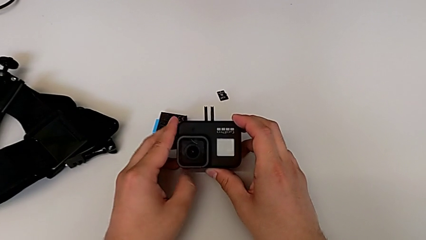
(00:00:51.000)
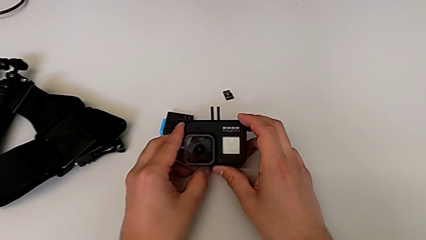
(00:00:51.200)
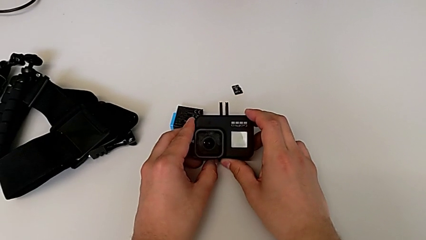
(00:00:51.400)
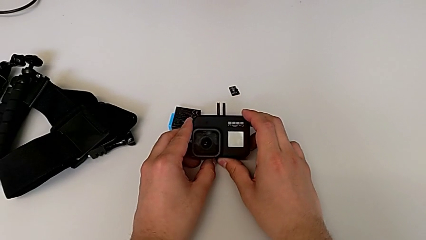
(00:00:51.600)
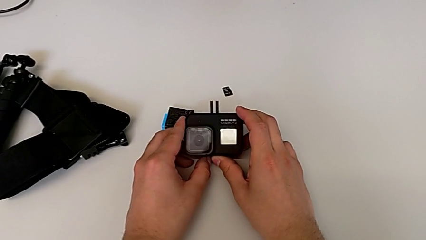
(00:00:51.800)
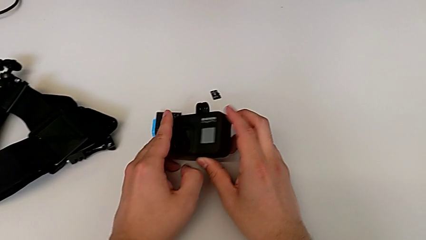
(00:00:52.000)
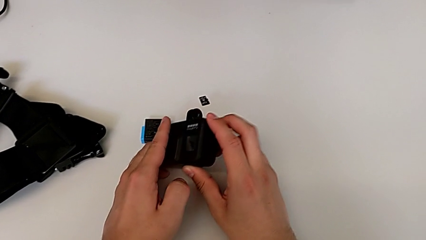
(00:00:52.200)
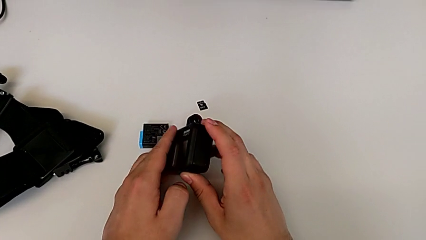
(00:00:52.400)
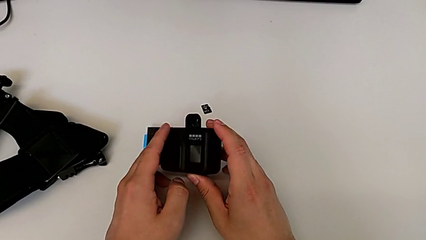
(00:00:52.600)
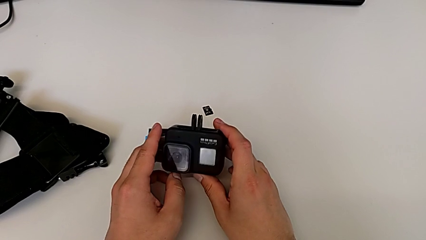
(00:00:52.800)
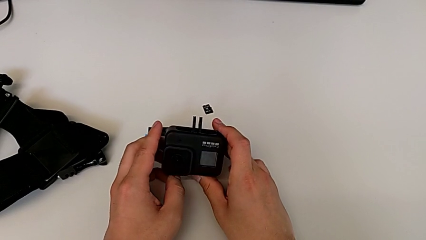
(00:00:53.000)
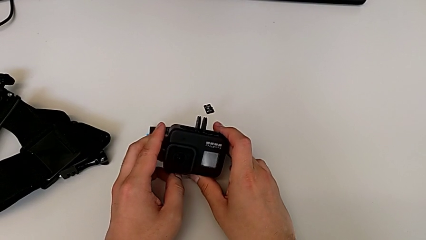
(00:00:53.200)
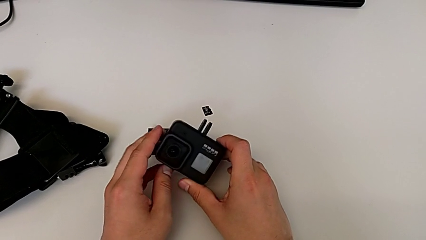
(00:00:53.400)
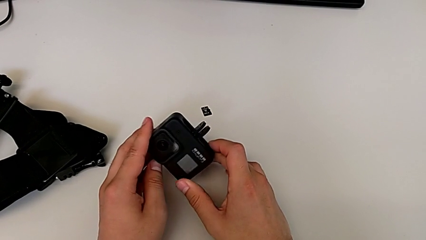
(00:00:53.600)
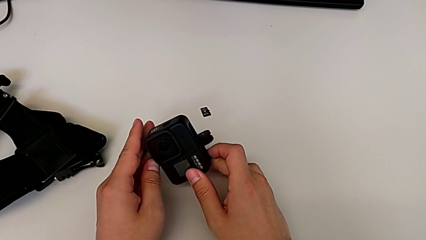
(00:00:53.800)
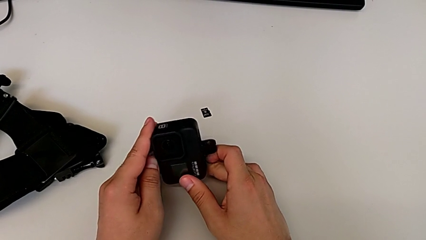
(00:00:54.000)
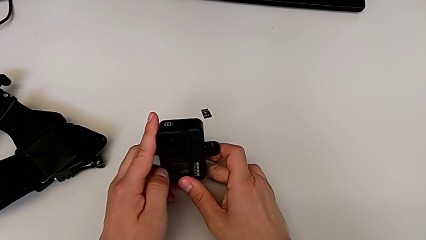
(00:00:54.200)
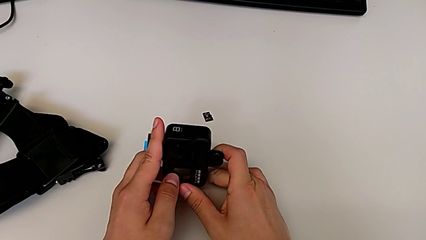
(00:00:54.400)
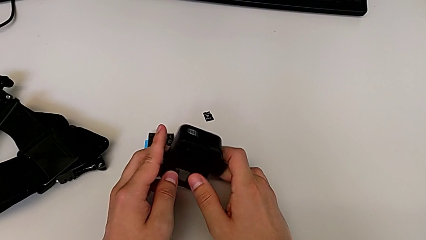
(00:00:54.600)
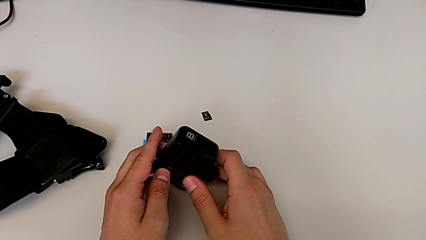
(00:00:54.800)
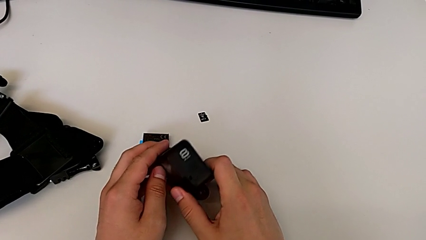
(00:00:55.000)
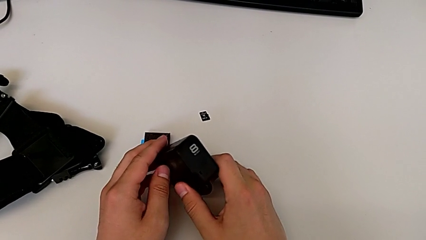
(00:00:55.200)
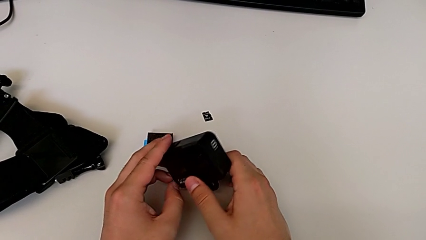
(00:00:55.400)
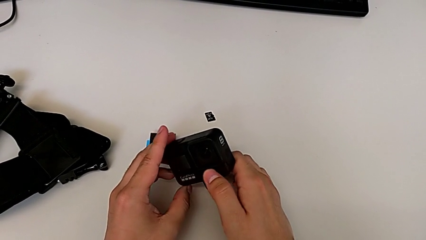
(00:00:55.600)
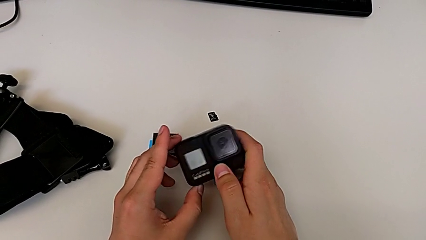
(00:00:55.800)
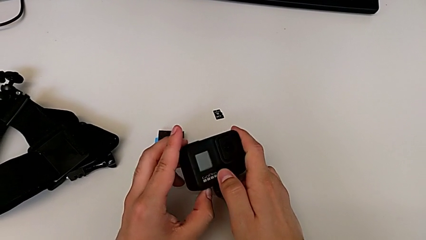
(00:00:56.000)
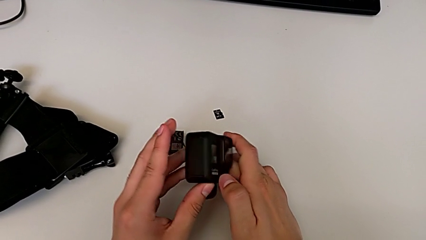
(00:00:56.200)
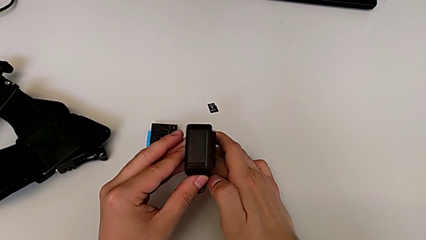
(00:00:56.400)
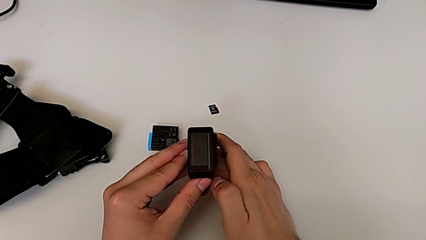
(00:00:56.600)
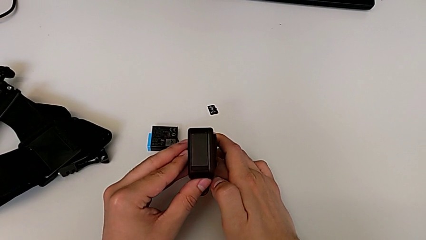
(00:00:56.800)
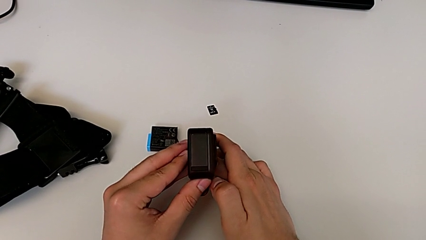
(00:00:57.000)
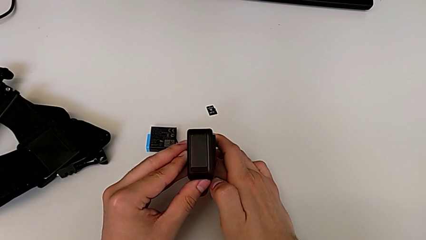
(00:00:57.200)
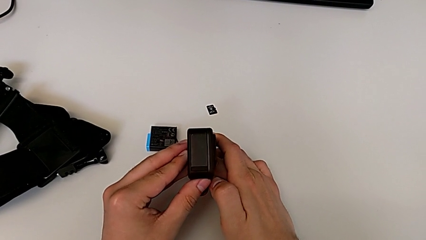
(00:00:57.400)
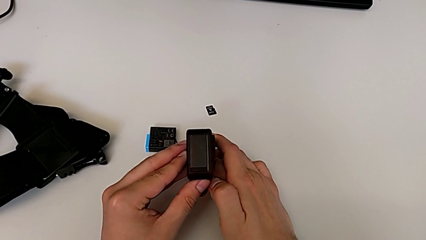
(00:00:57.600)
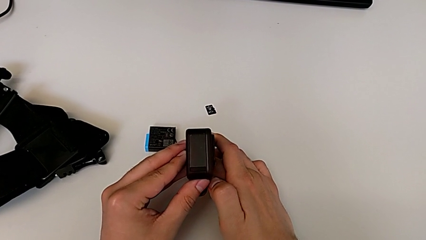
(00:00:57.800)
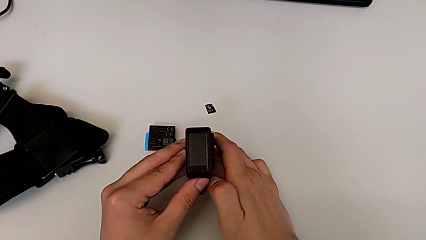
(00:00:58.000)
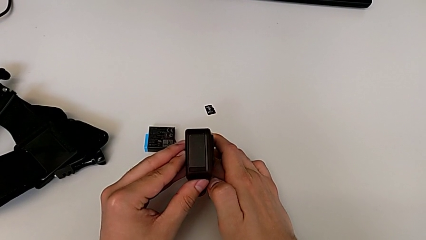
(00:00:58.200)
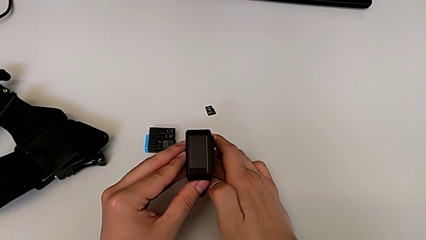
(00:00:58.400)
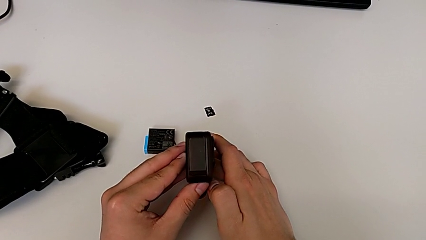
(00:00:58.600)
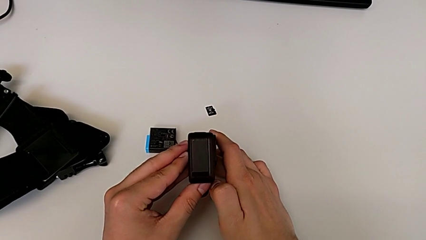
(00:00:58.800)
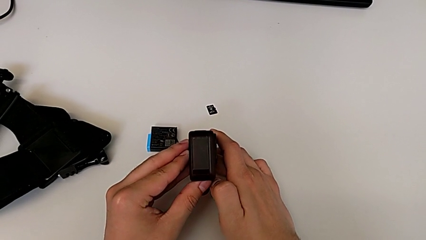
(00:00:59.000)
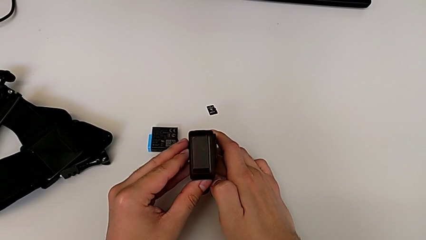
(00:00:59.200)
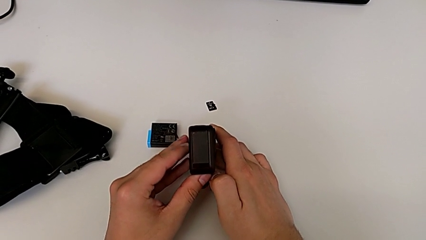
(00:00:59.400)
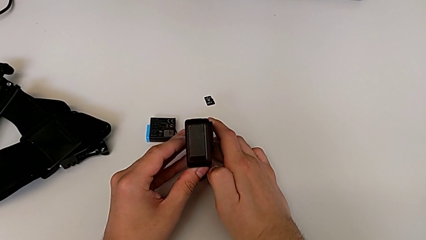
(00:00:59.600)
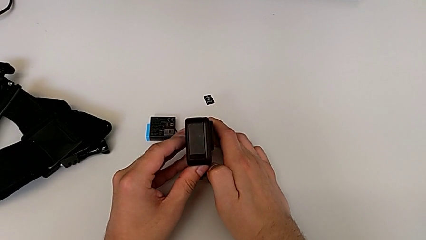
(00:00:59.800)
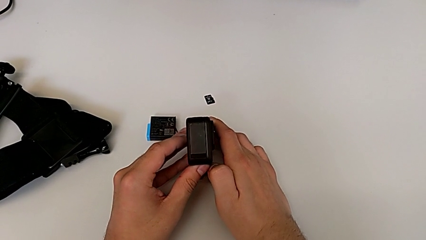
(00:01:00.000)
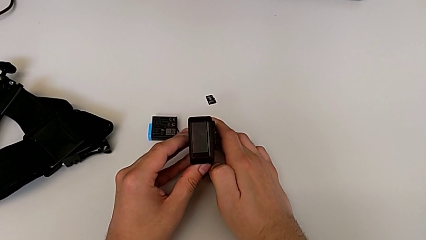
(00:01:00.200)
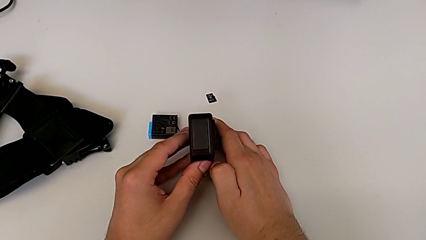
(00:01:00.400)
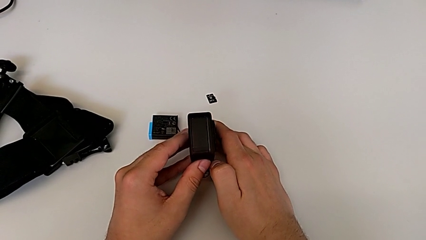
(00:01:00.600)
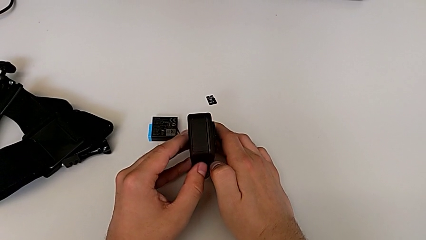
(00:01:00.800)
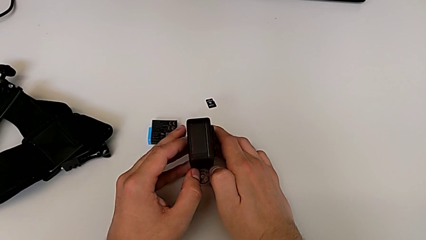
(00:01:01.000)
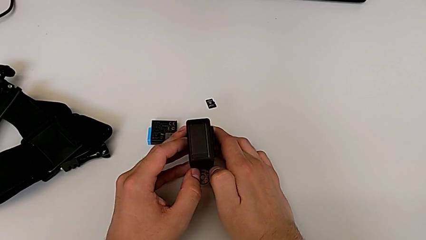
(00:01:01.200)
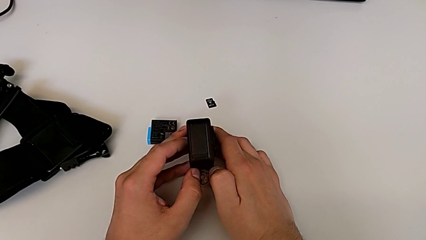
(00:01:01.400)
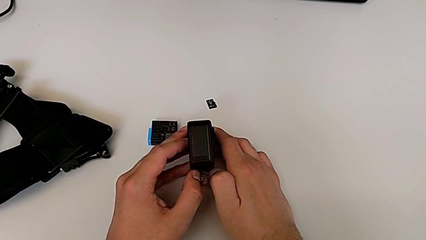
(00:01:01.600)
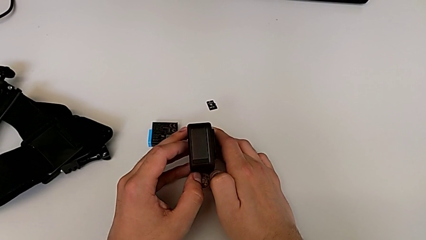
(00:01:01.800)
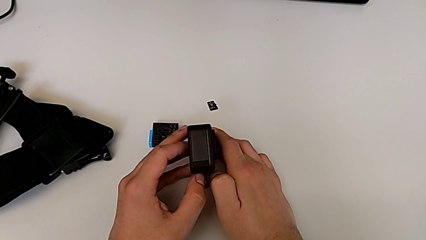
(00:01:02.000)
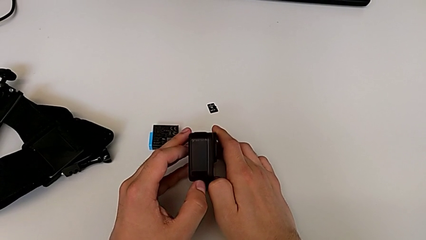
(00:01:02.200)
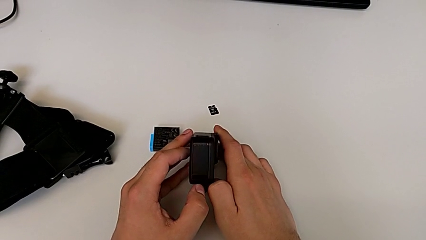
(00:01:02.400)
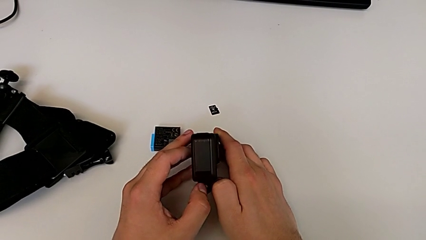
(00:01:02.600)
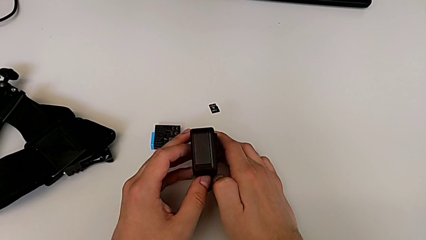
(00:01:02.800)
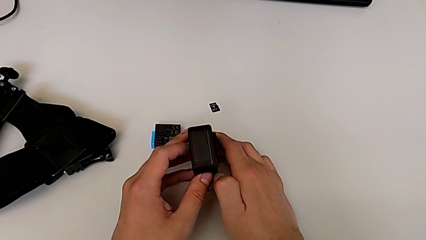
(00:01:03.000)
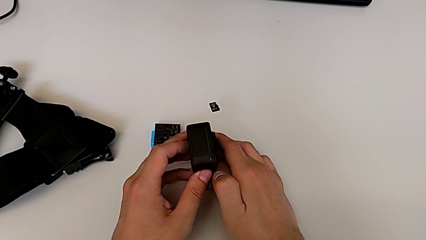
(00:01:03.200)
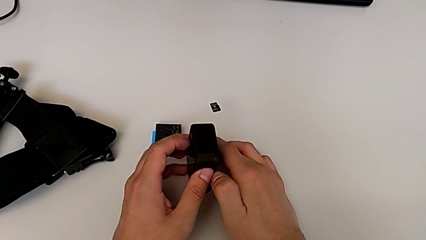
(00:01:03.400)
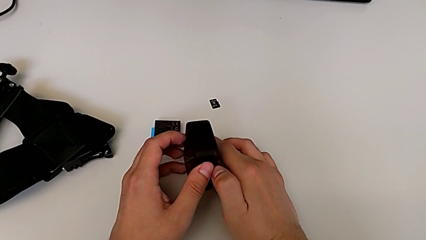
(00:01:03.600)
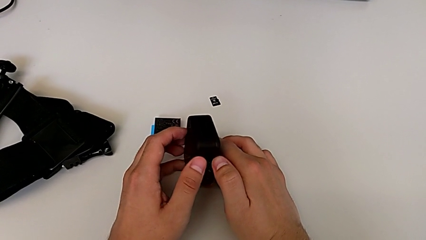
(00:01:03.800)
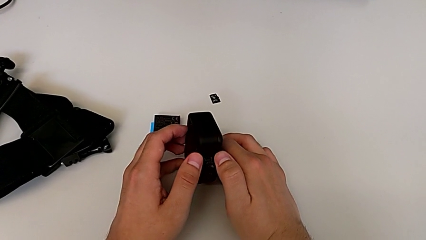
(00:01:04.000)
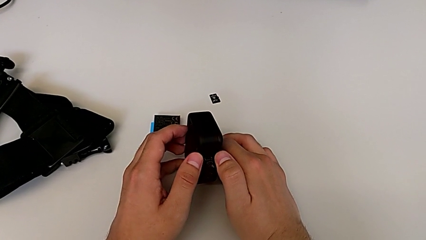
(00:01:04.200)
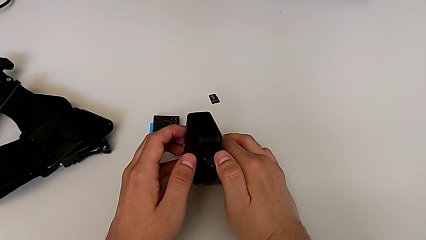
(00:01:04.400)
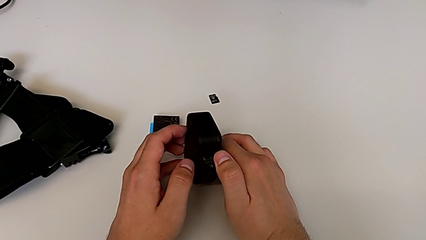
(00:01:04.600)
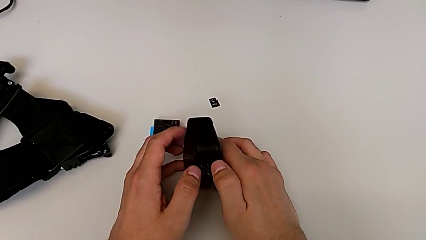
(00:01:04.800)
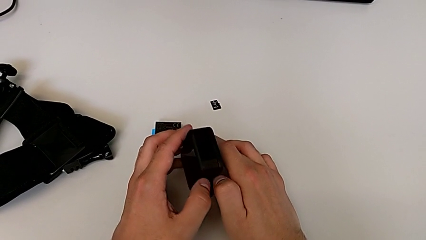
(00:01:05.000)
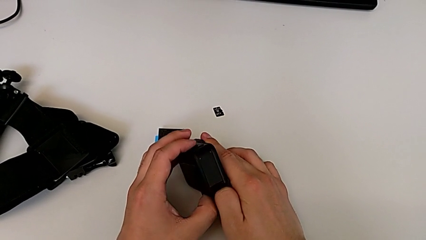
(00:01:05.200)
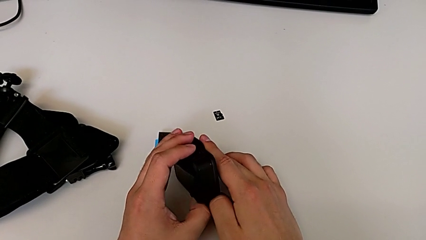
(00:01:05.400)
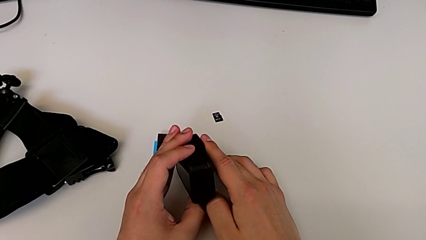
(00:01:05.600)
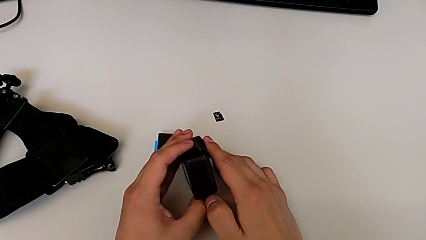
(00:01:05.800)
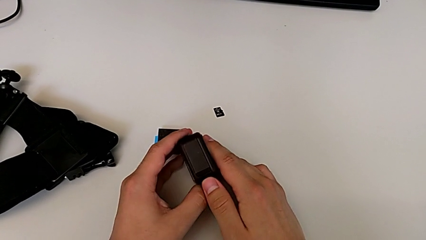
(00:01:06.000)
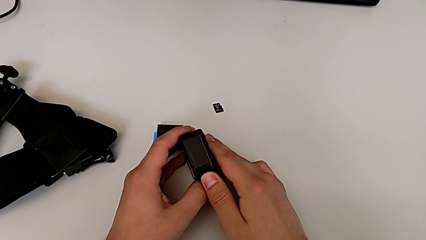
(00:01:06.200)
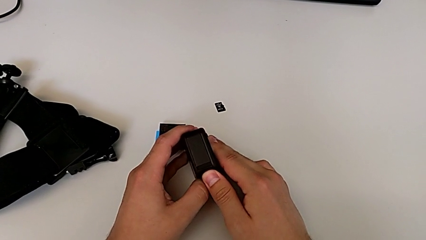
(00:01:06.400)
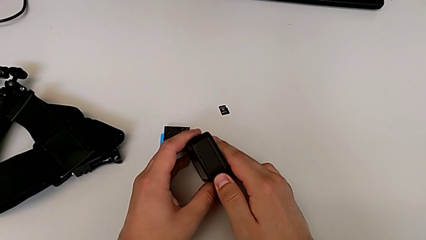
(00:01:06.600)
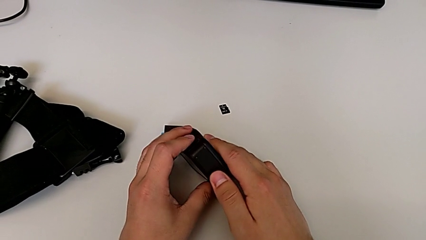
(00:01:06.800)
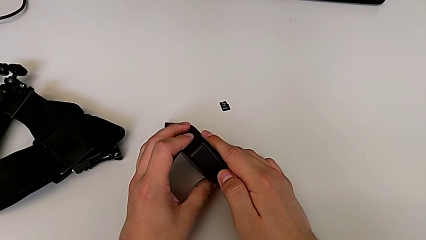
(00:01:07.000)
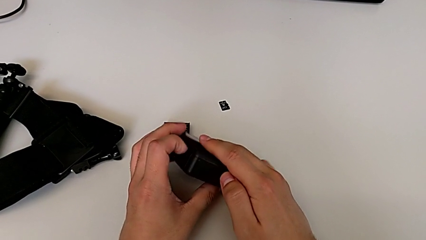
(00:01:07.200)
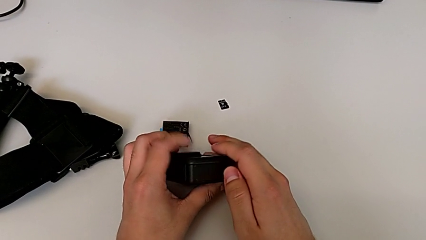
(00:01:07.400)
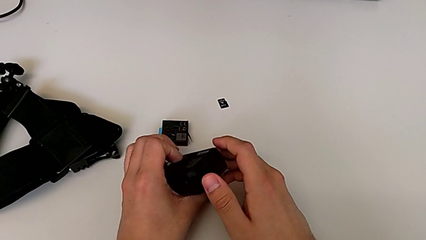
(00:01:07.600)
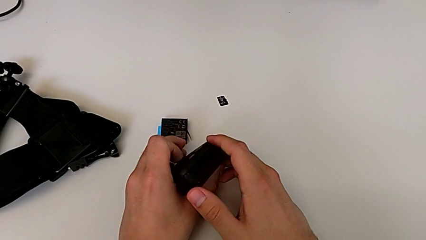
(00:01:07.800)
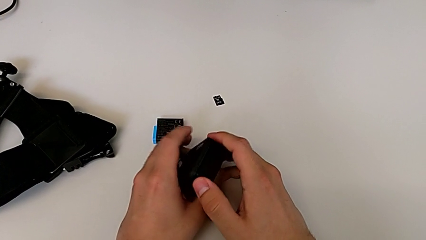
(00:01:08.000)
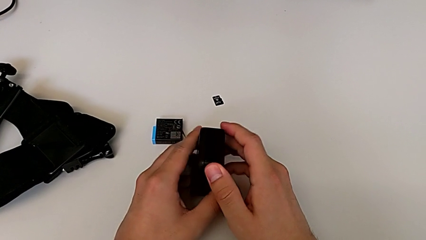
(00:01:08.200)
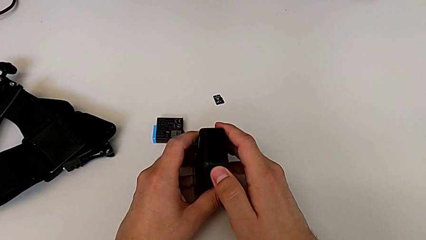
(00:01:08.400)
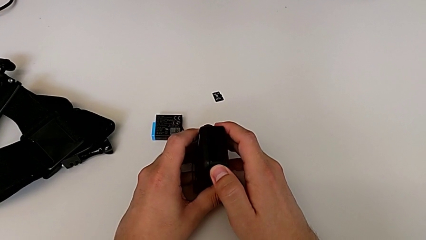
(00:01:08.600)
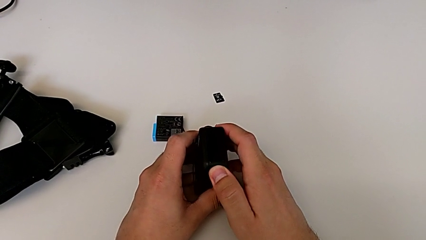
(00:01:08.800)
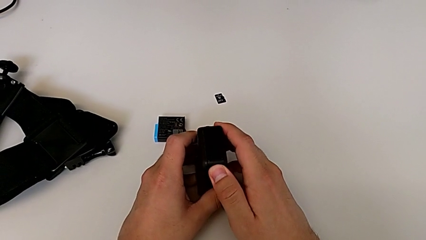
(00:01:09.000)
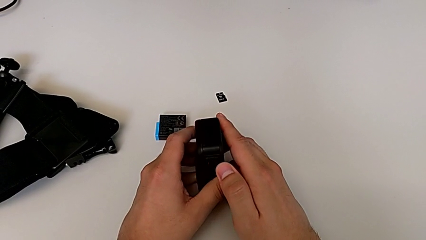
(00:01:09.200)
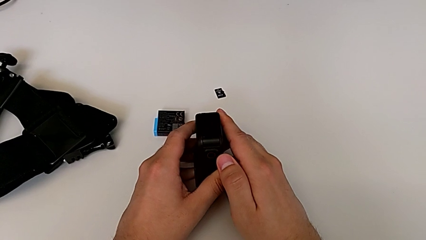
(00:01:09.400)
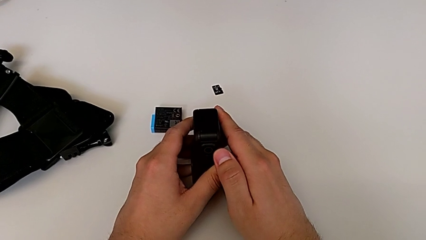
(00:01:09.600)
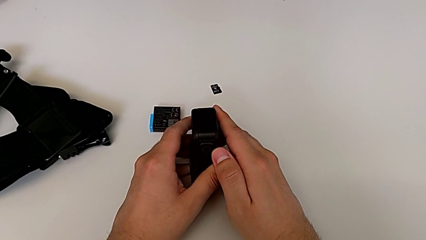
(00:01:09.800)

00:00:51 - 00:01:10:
The camera wearer is opening the battery door. They inspect the GoPro, wrongly rotate and flip it without being able to locate how to open the battery door, inspect the GoPro and wrongly flip it without being able to locate how to open the battery door.
